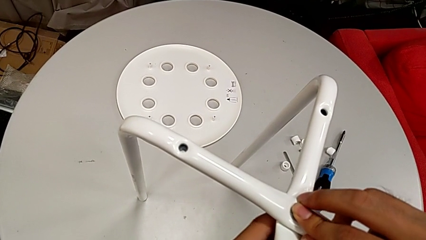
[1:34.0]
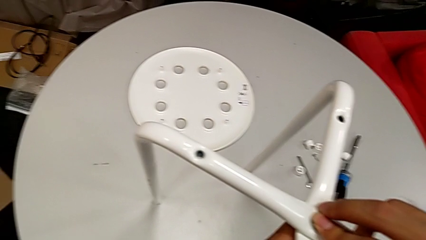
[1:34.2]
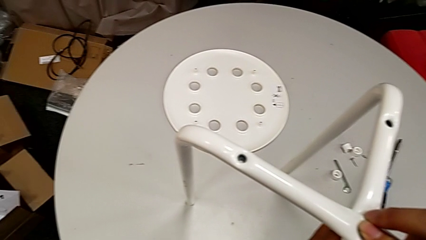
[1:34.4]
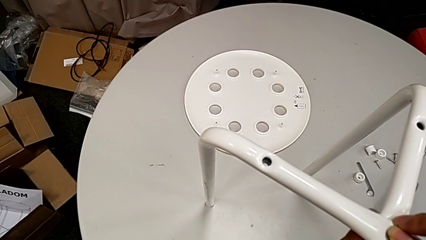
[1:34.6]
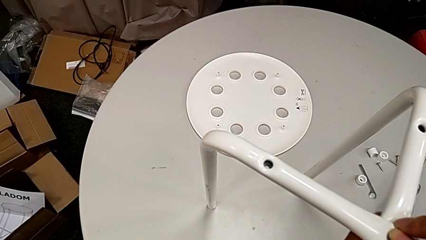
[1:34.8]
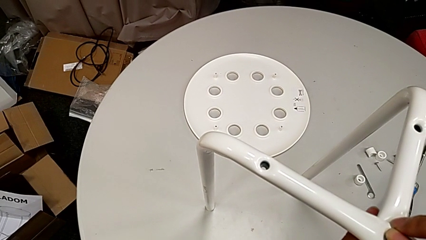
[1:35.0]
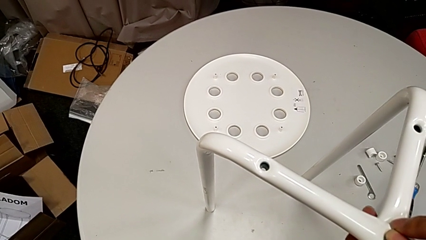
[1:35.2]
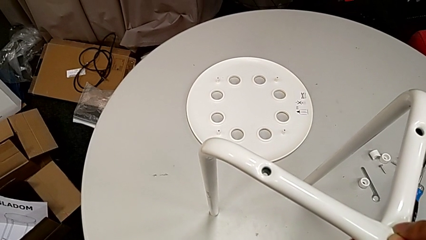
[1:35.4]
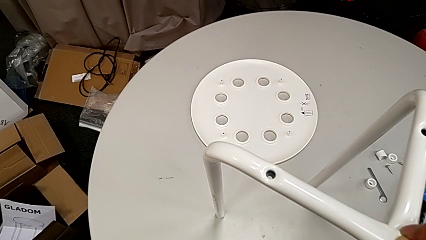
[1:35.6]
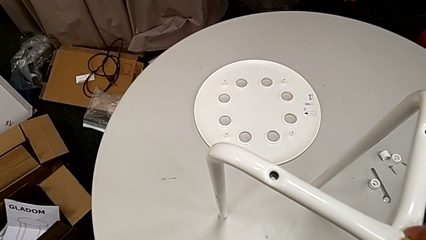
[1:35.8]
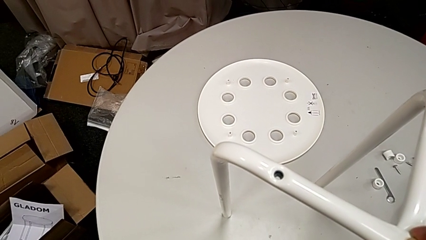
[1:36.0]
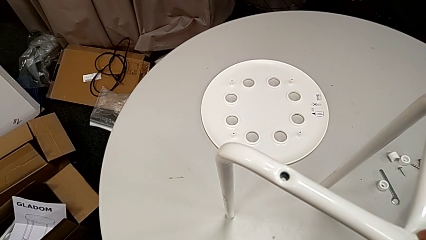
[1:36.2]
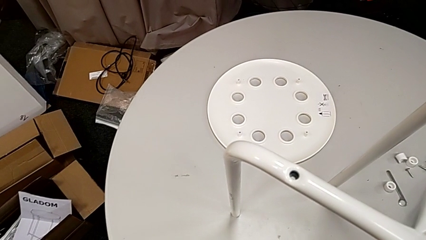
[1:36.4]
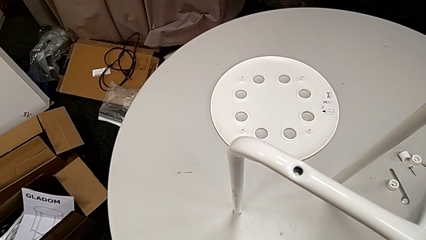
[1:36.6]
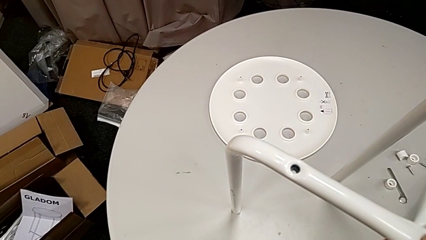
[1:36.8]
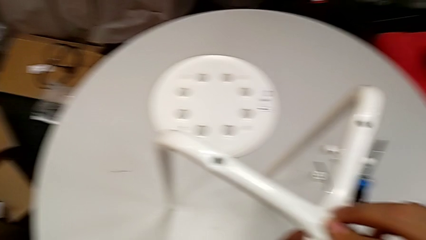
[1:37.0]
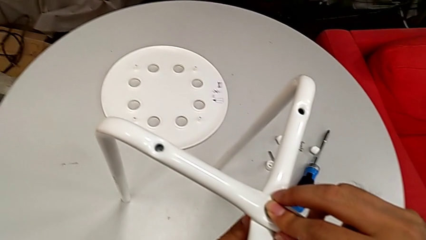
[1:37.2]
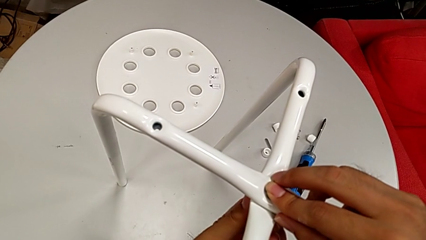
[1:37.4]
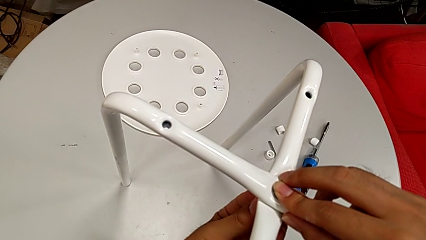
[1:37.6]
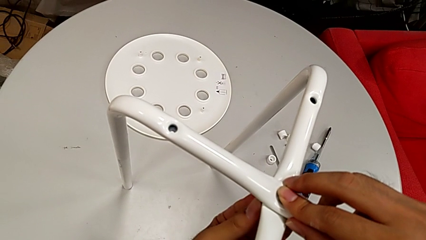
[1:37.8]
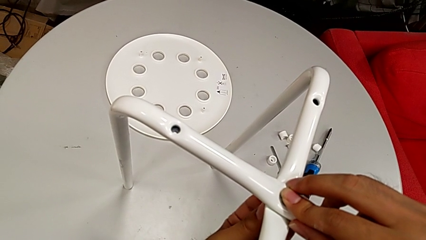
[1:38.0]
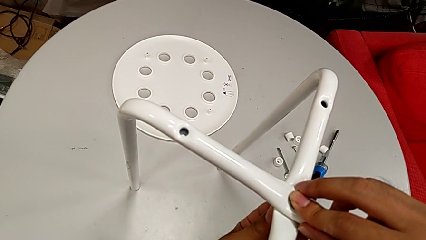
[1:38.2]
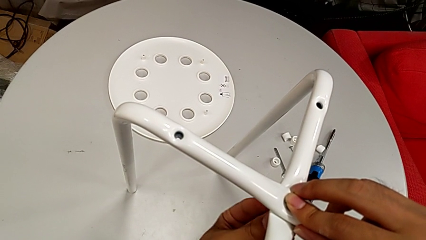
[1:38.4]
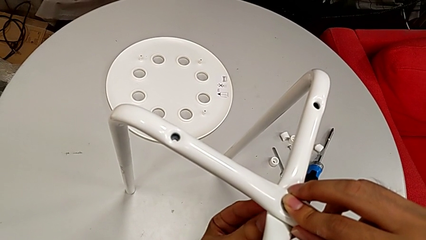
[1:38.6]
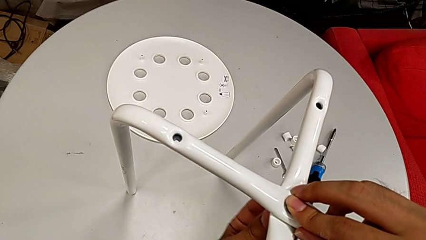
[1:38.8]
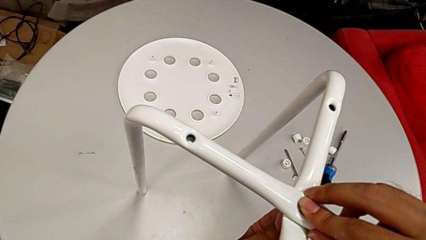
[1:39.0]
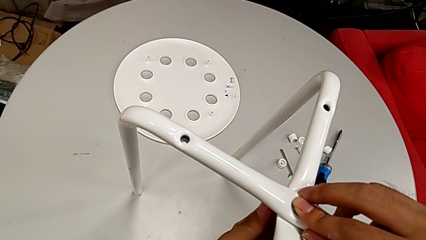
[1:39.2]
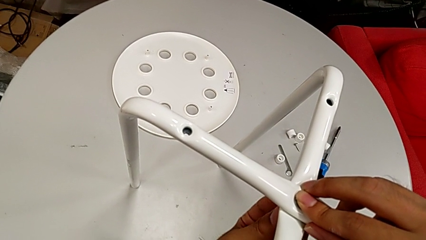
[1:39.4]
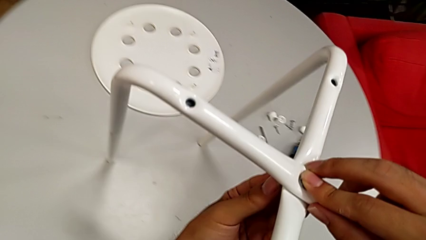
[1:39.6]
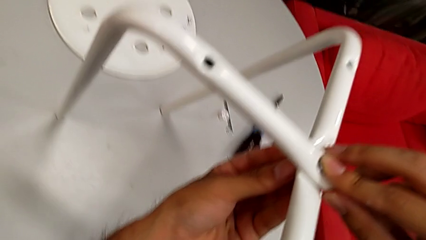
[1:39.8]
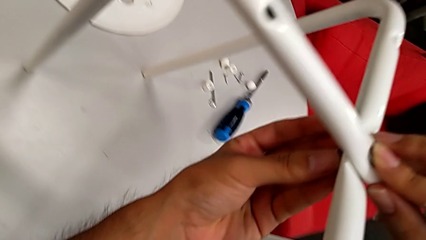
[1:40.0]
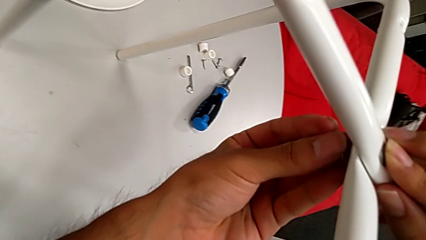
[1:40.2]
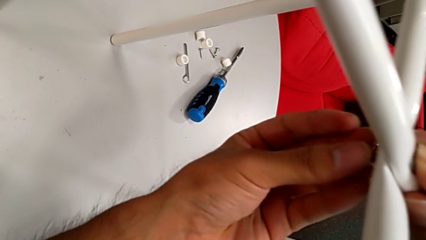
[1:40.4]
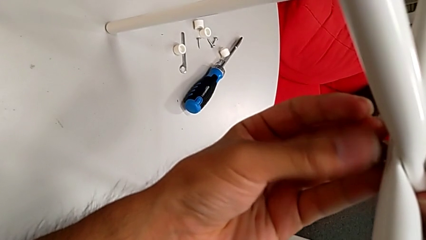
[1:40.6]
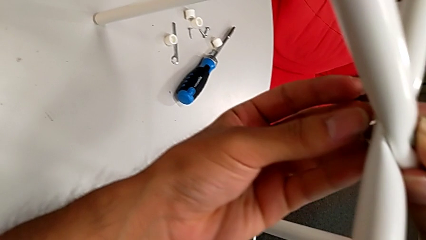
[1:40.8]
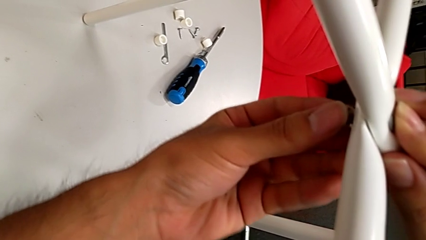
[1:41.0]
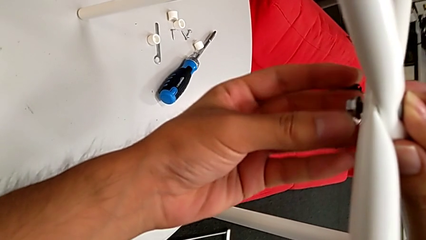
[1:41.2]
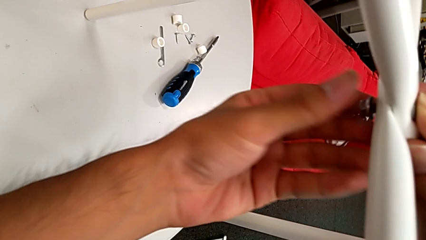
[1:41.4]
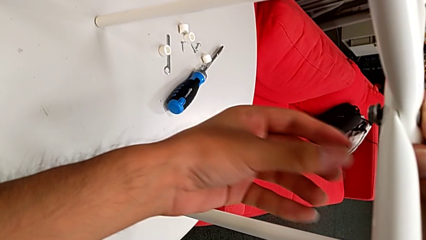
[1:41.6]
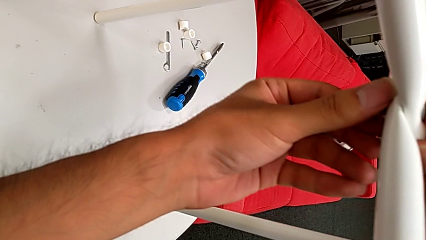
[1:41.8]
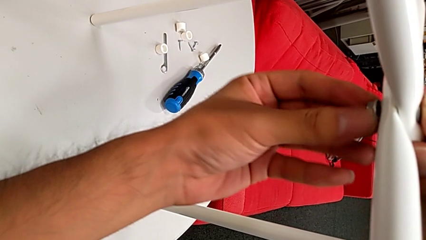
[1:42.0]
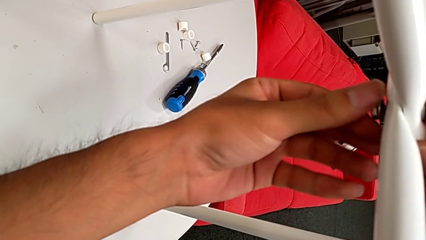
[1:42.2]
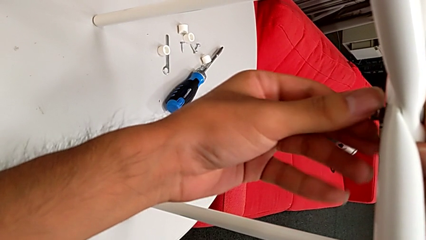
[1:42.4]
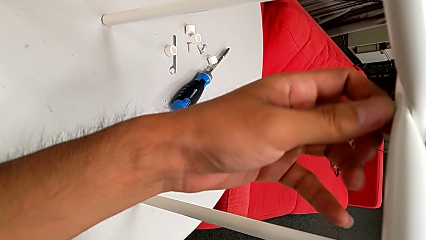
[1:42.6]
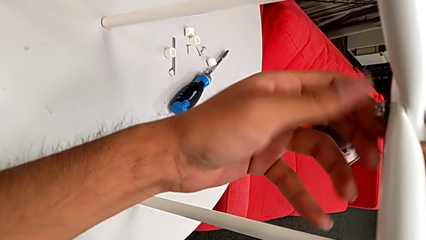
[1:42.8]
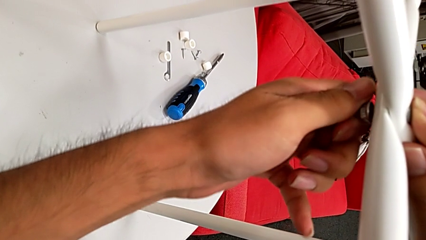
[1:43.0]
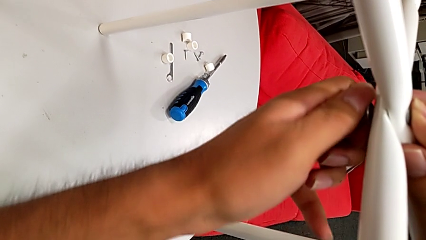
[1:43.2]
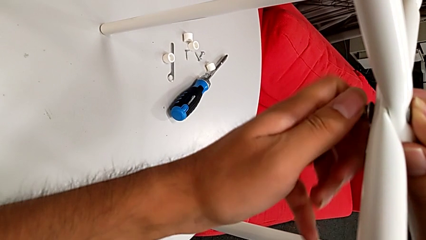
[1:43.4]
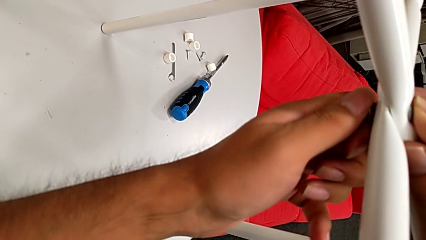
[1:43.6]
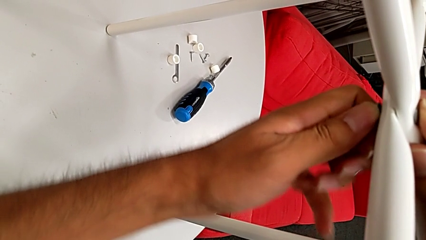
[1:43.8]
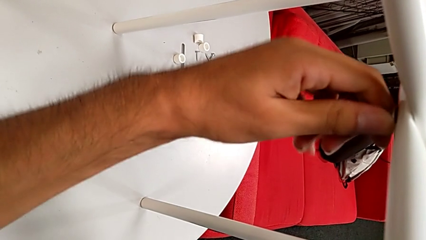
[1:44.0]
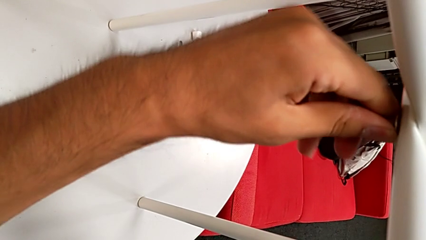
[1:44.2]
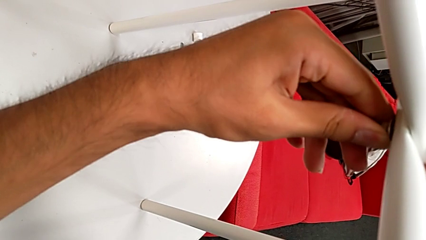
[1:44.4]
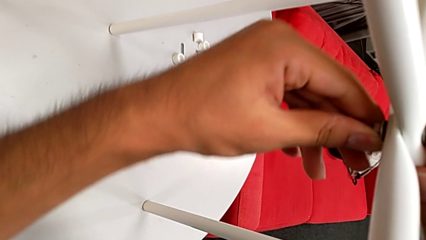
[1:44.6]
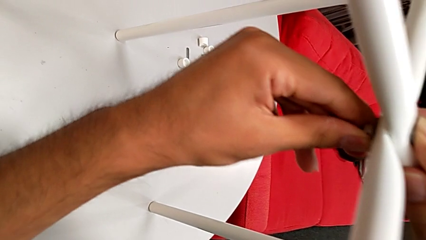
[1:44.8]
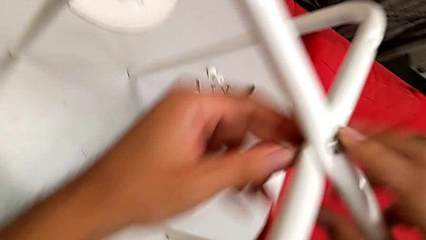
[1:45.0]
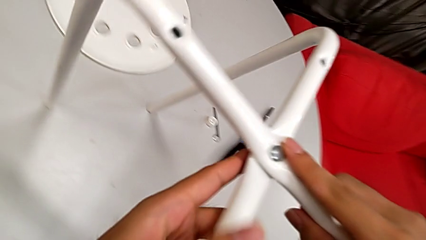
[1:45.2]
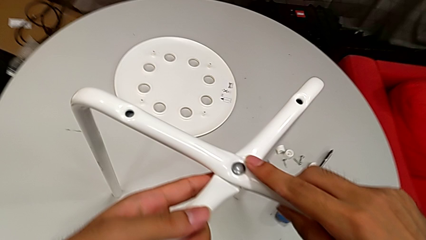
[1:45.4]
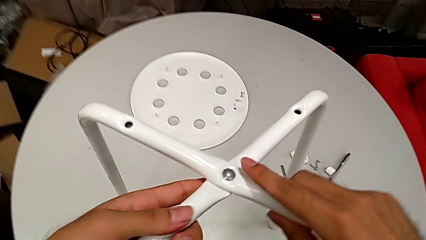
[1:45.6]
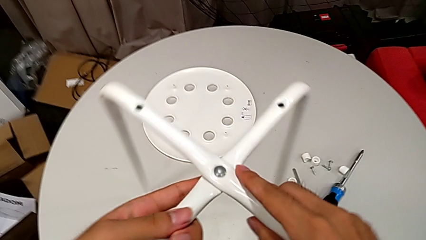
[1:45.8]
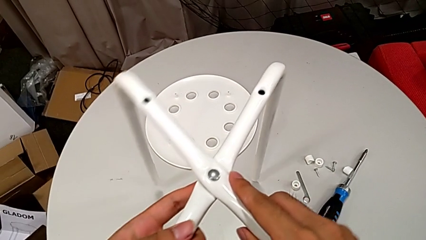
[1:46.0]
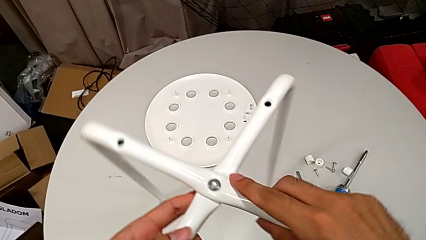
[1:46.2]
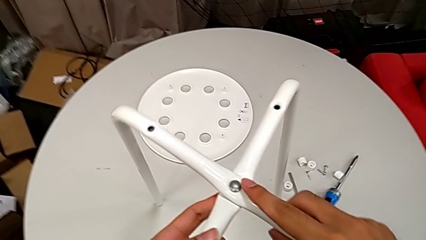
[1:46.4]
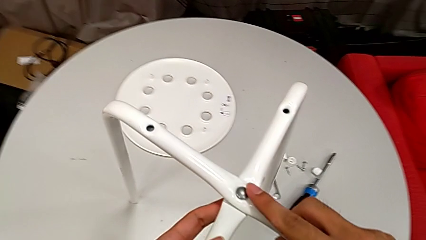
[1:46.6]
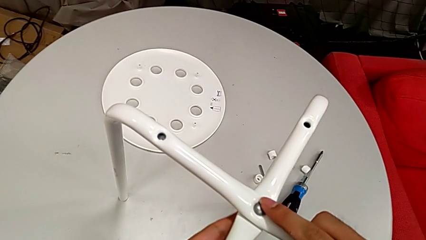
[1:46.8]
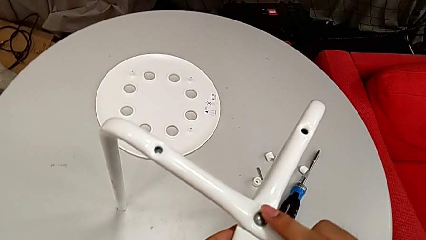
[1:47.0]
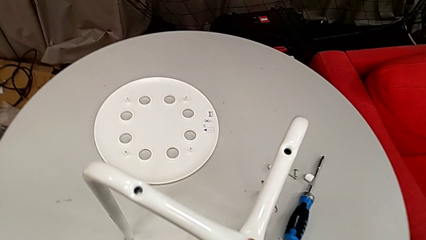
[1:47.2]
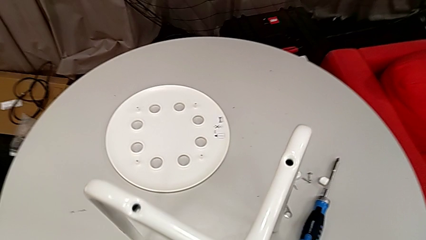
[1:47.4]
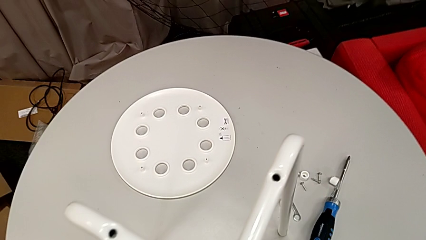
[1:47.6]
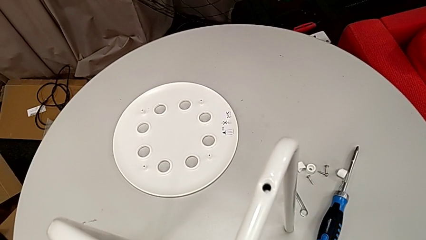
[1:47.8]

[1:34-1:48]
The camera wearer is assembling the legs together. They keep screwing the hex nut and slide the leg.

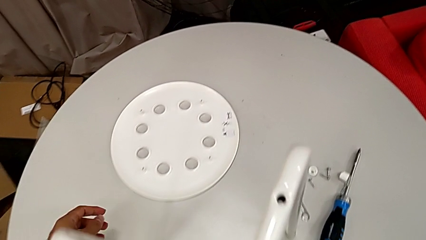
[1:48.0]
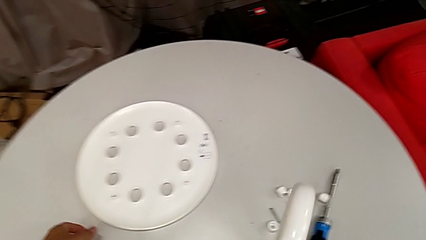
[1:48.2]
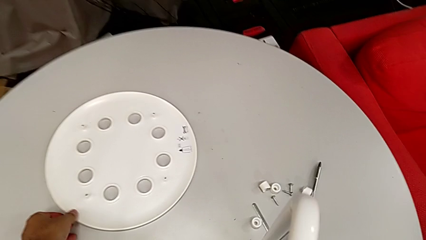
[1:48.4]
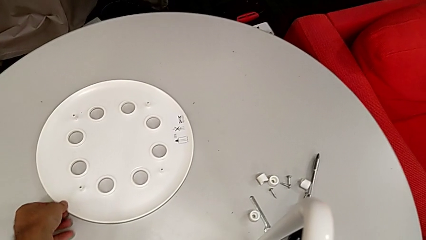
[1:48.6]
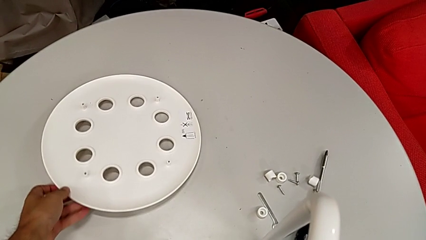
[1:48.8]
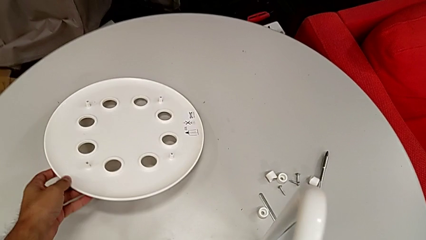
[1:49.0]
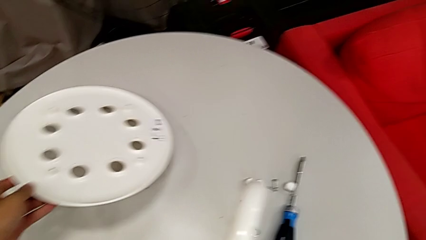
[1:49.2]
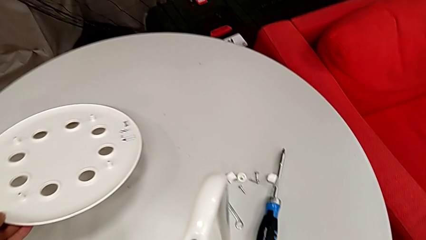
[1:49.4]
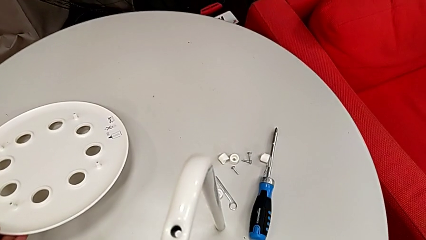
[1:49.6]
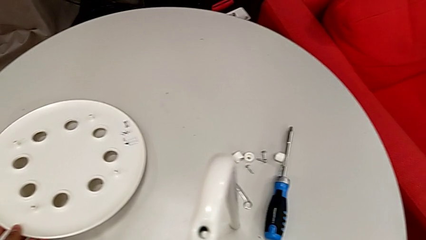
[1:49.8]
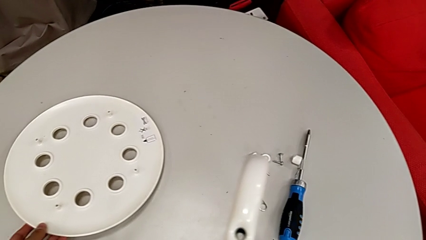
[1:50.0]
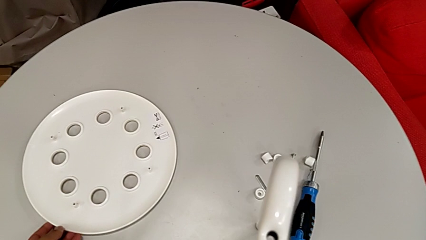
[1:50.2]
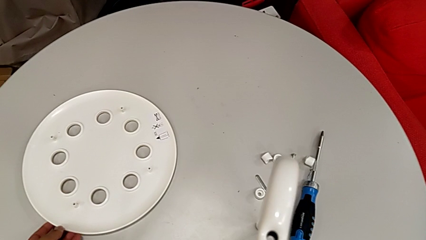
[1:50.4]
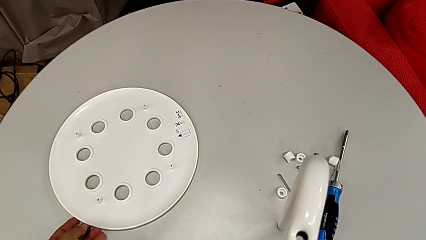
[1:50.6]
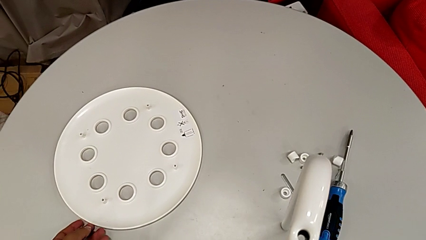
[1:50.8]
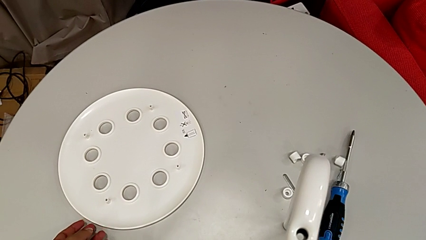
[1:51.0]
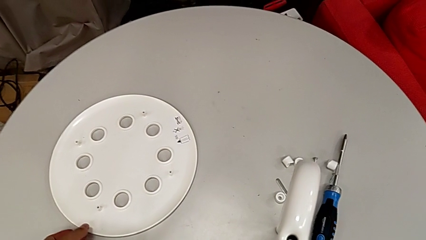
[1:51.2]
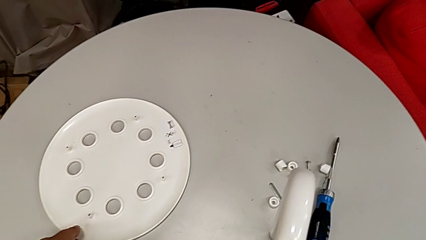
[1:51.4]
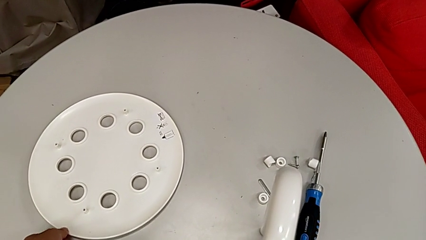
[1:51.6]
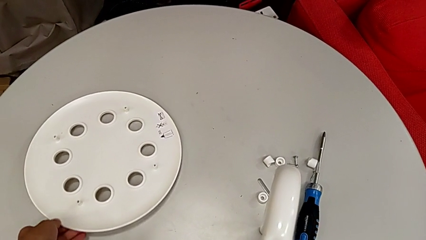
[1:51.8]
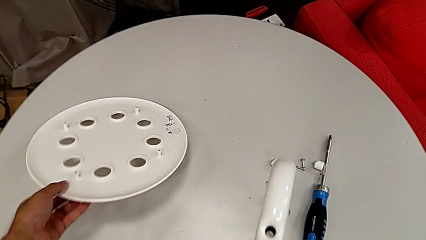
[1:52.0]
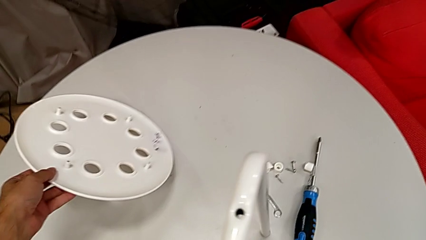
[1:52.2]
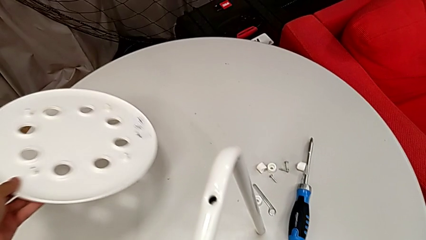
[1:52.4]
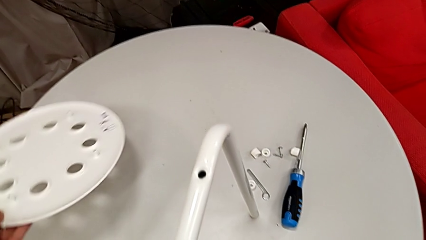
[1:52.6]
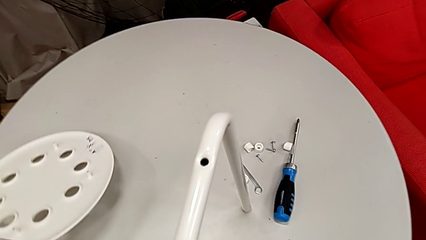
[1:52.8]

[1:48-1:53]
The camera wearer is assembling the legs with the seat. They wrongly grab the seat, place it and wrongly grab it.
